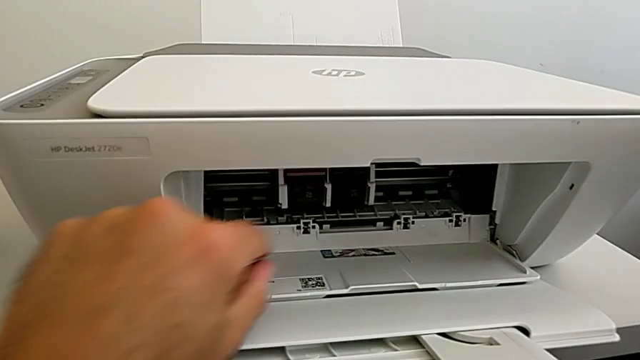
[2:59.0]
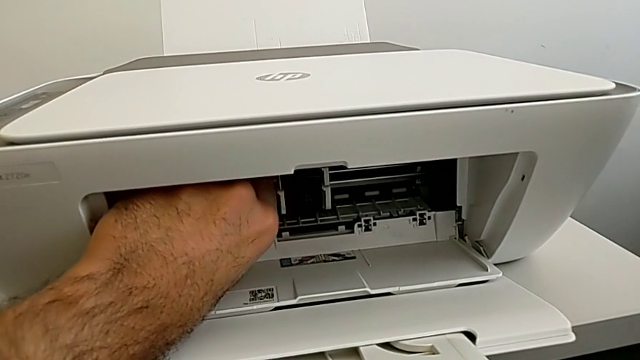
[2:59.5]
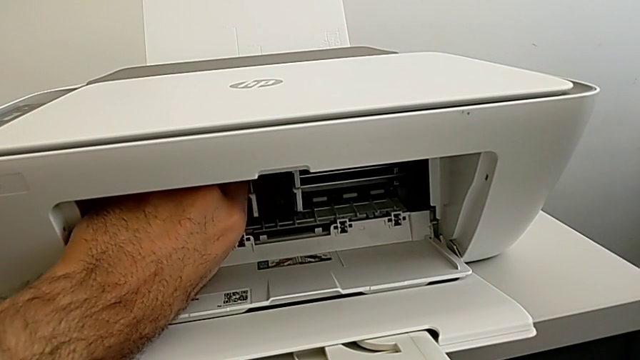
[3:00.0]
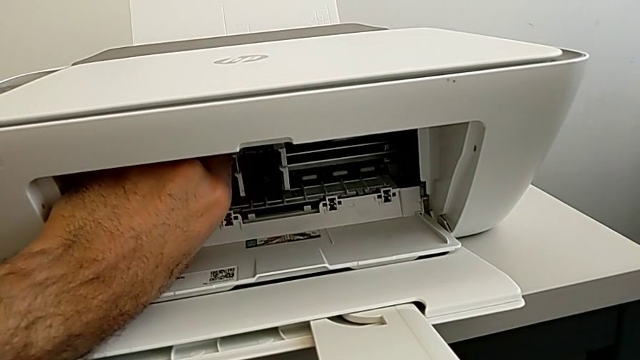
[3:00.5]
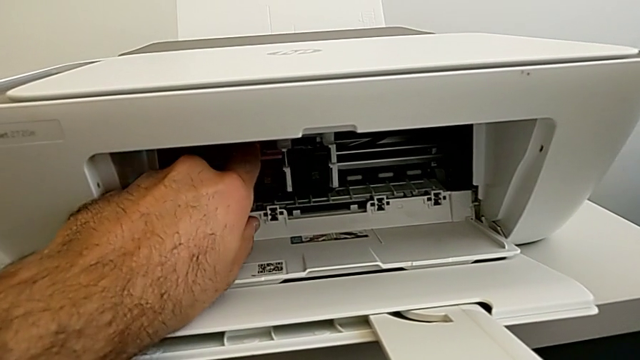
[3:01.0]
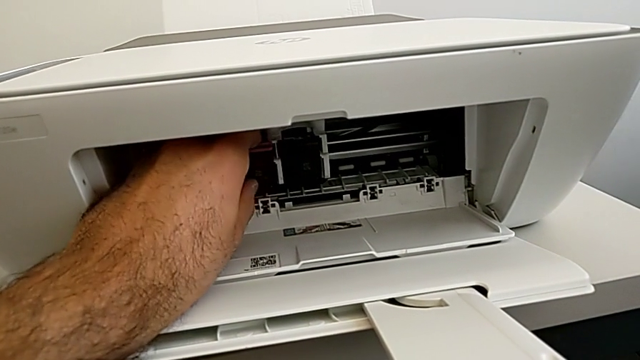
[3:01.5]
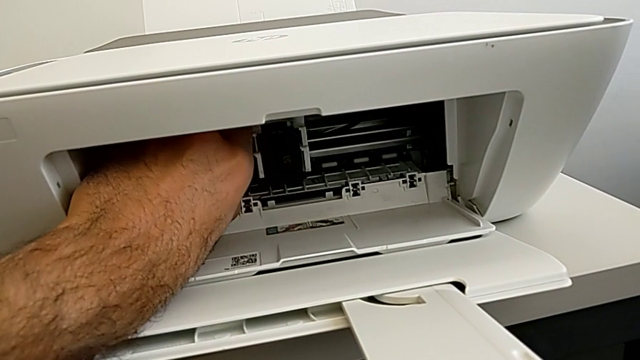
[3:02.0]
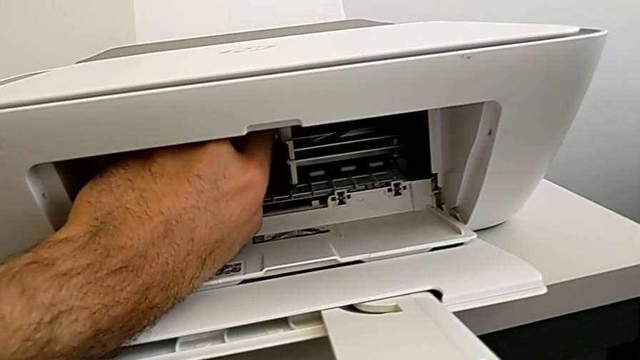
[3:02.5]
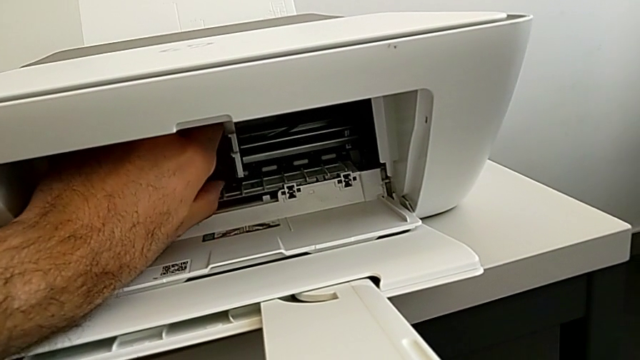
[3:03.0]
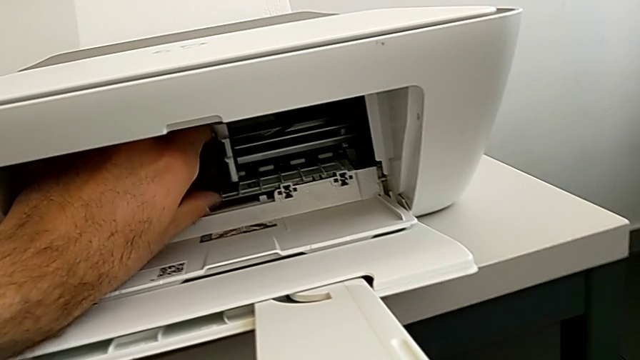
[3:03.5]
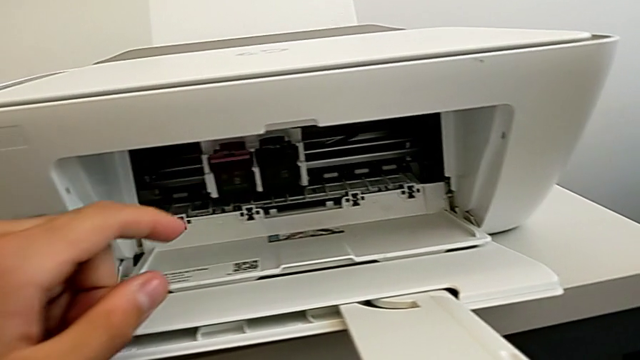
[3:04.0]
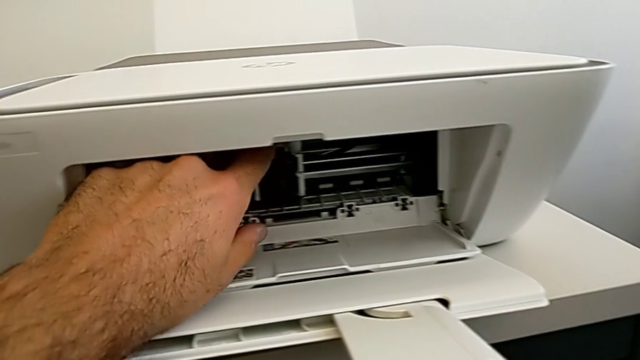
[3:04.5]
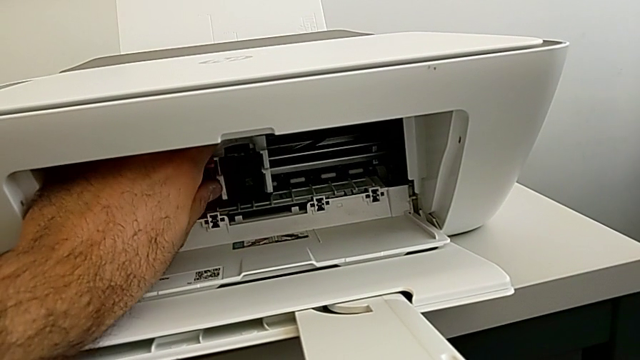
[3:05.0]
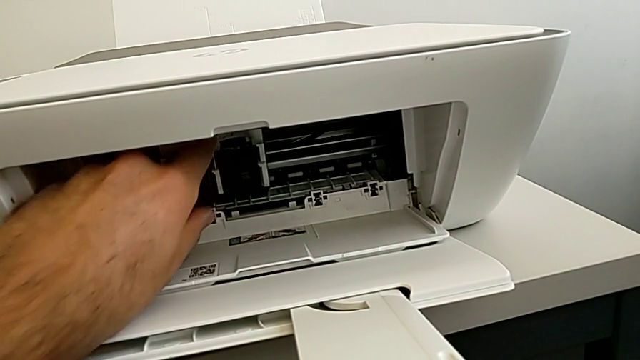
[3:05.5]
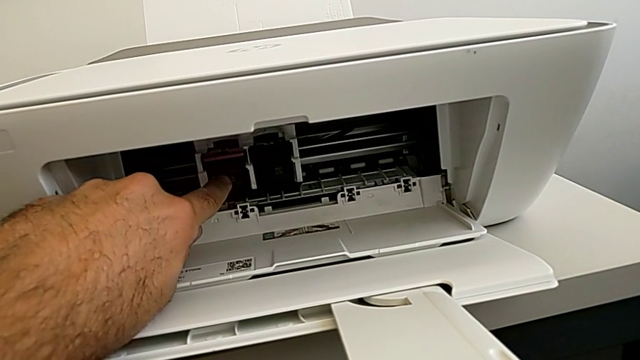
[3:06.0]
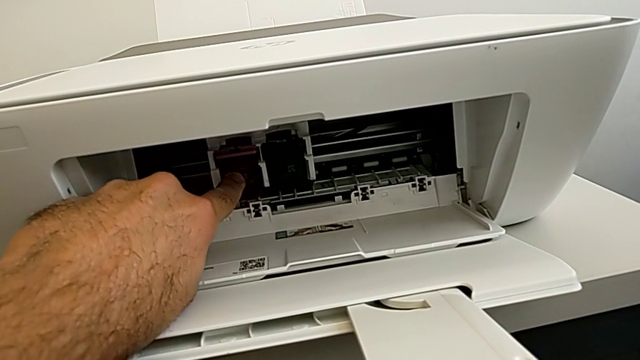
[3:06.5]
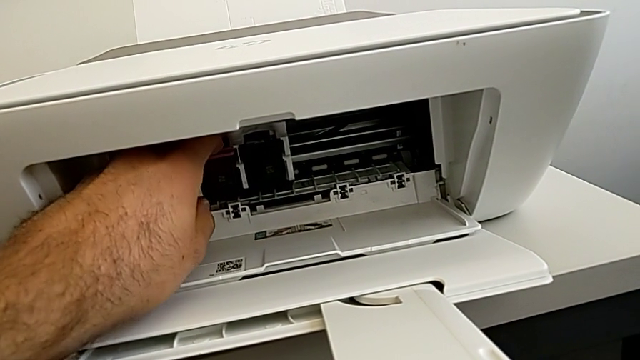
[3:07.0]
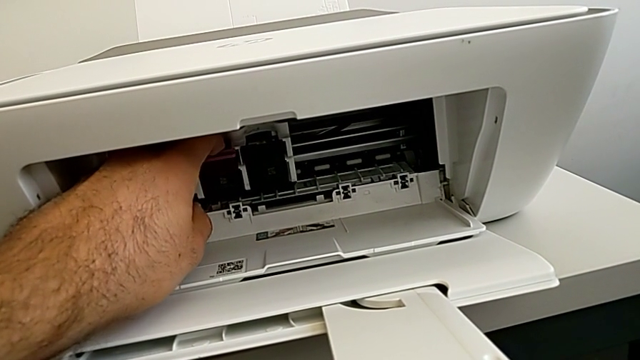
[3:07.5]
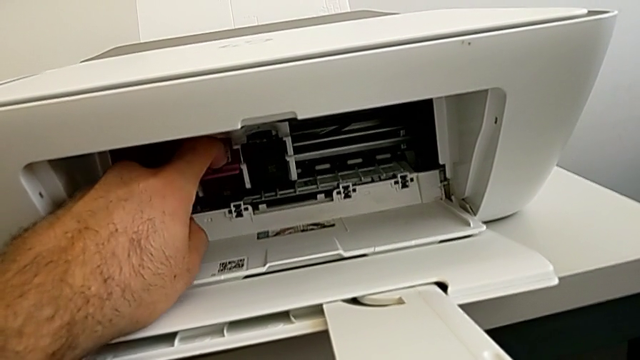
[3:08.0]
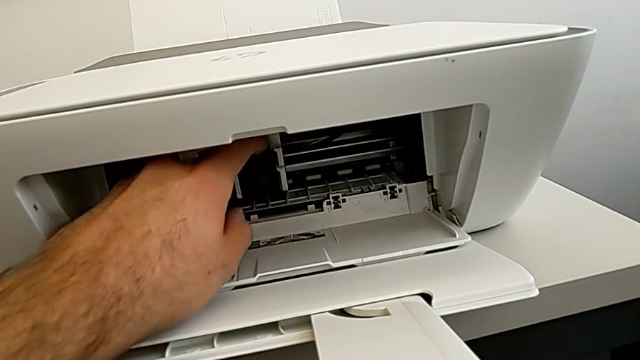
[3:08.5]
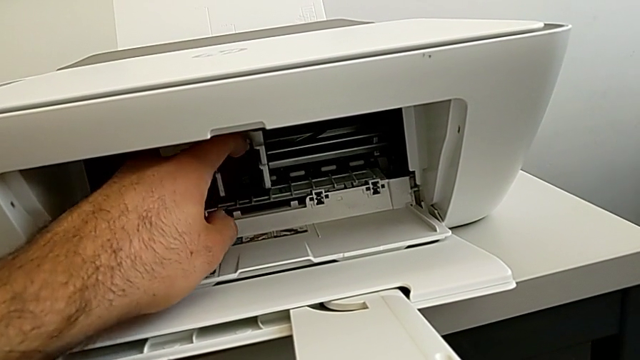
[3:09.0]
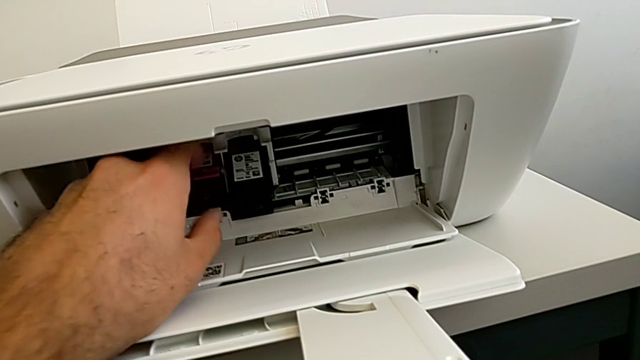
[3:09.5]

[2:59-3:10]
The camera wearer is exchanging both ink cartridges of the printer. They wrongly grab the ink cartridge twice and push it. They push the ink cartridge.

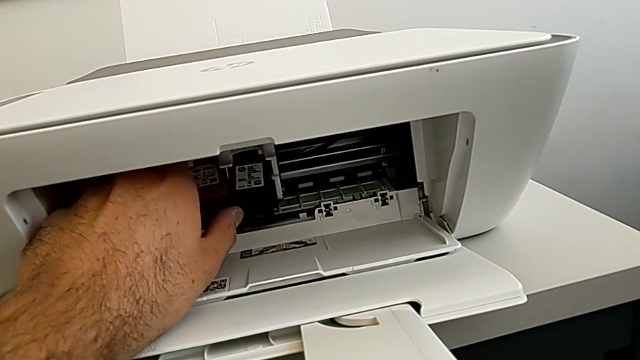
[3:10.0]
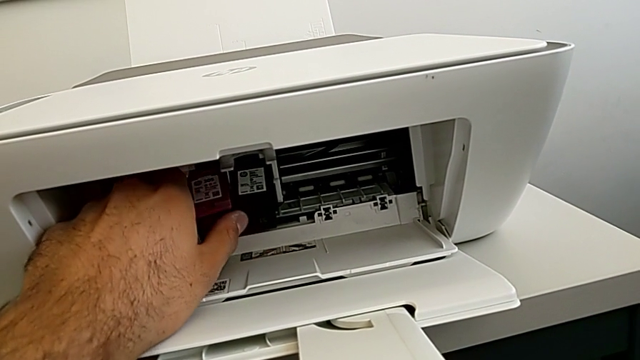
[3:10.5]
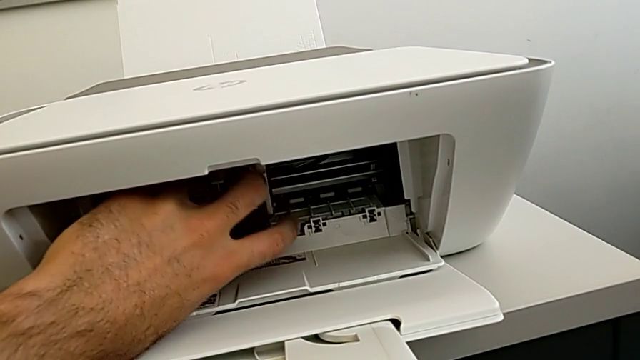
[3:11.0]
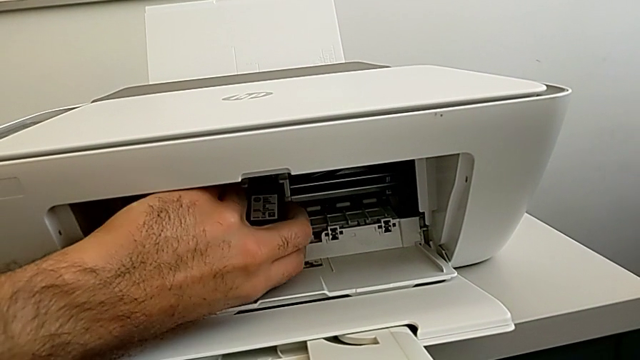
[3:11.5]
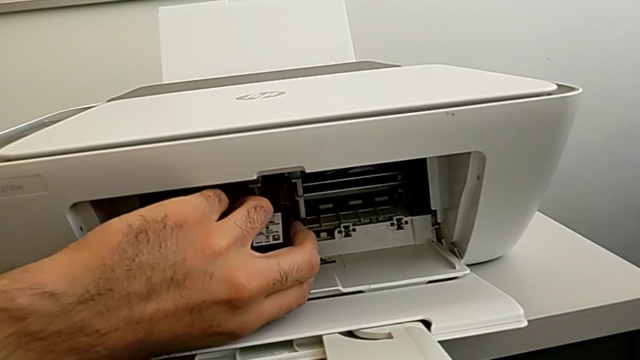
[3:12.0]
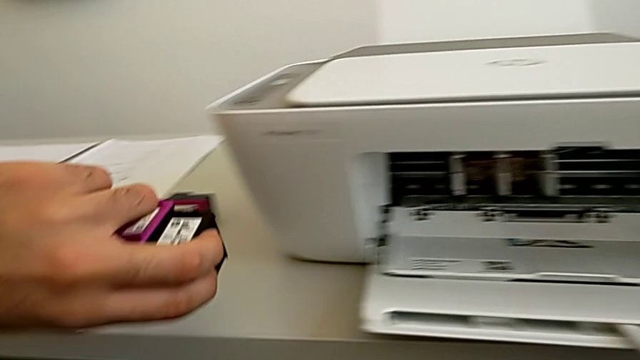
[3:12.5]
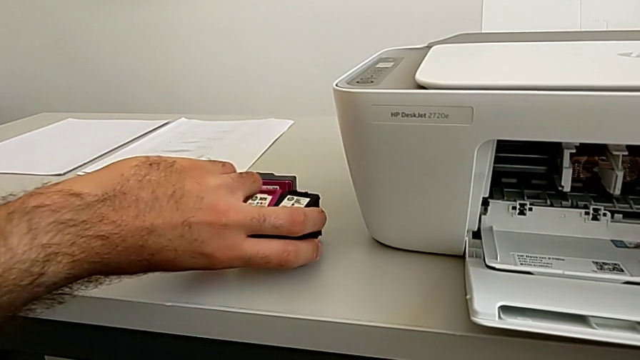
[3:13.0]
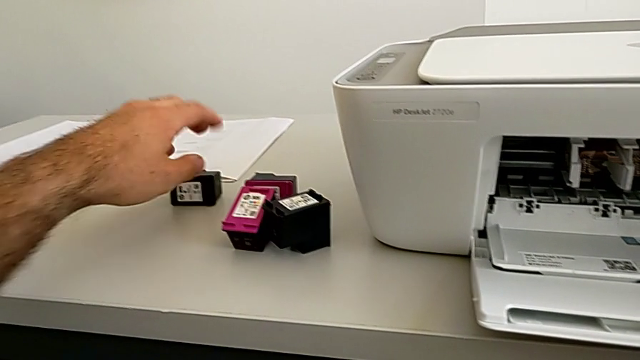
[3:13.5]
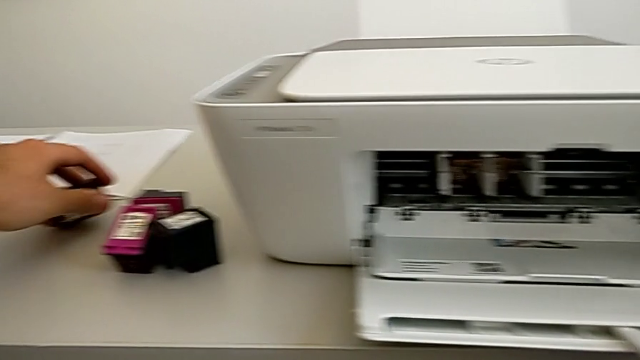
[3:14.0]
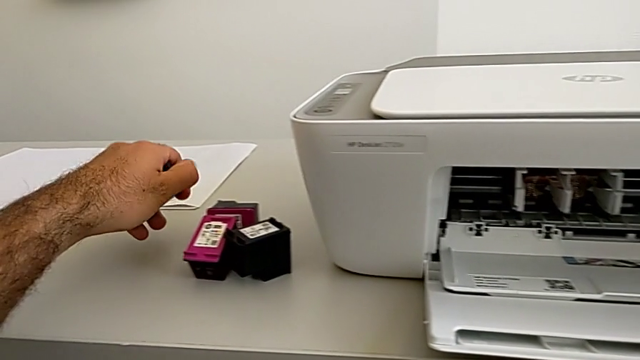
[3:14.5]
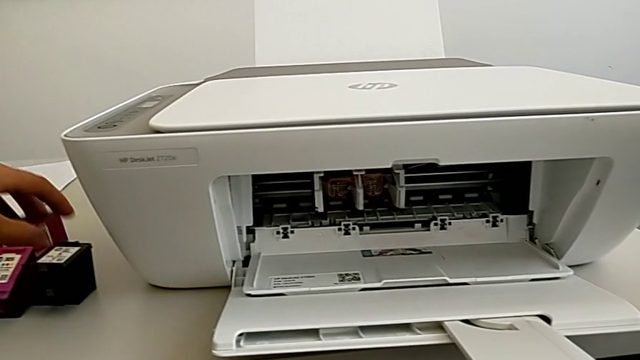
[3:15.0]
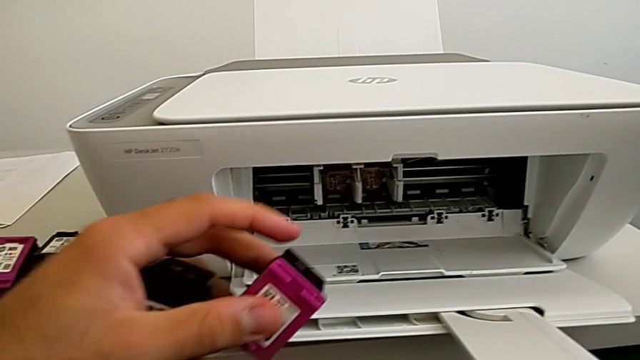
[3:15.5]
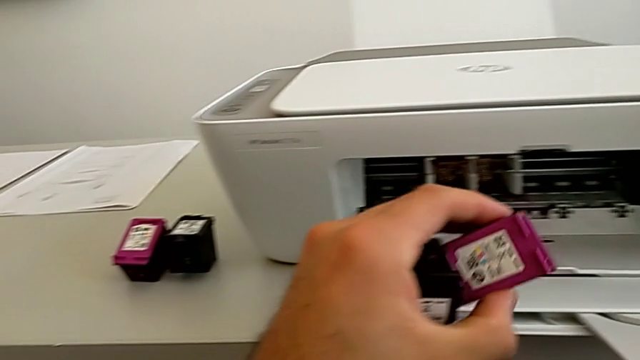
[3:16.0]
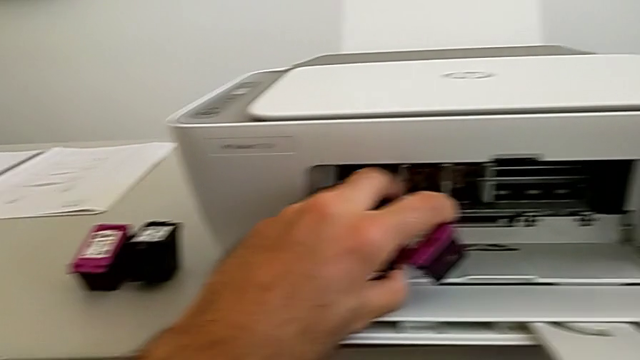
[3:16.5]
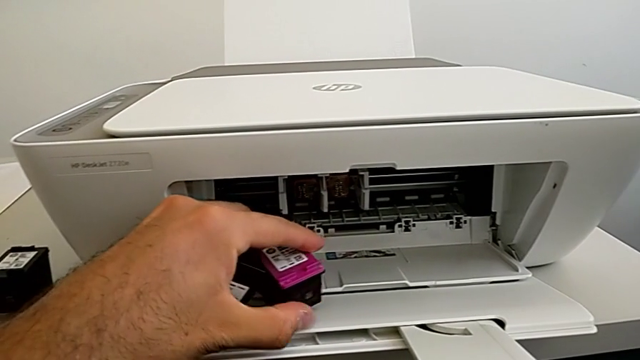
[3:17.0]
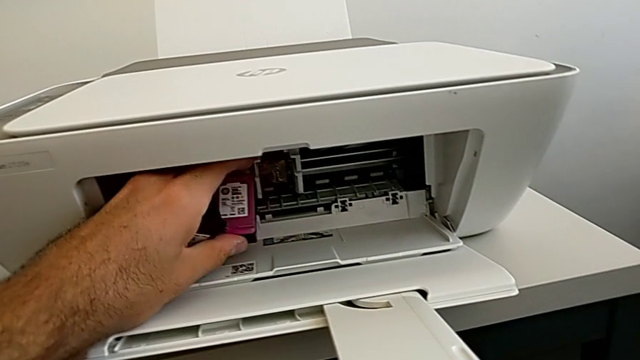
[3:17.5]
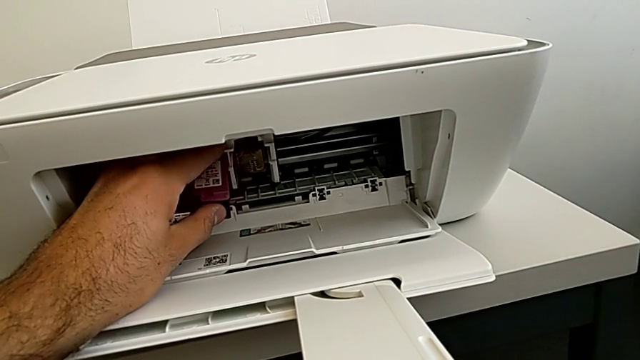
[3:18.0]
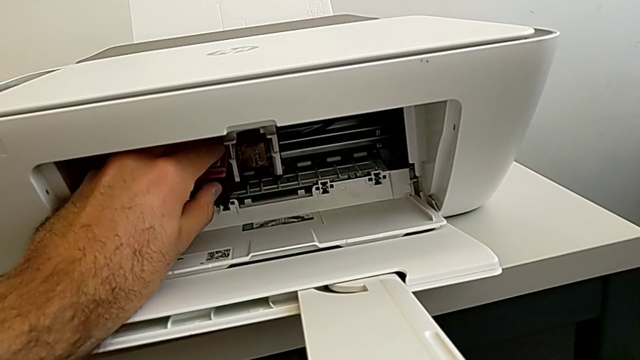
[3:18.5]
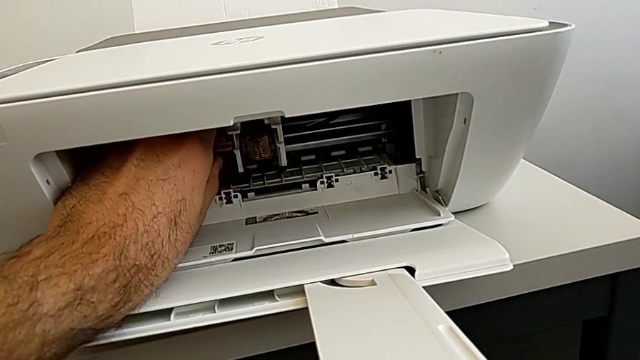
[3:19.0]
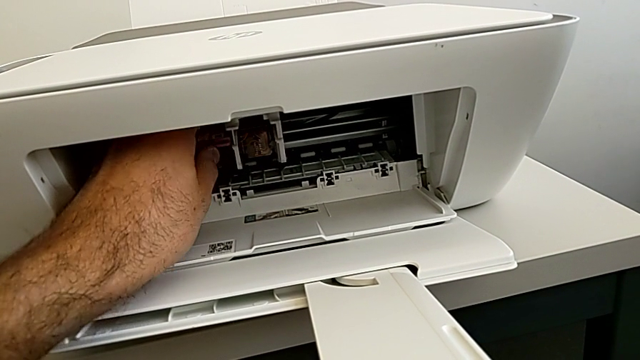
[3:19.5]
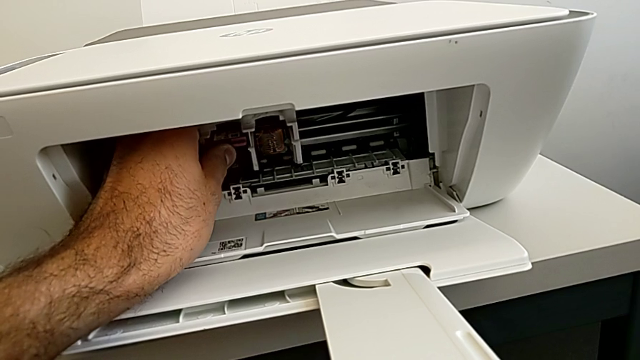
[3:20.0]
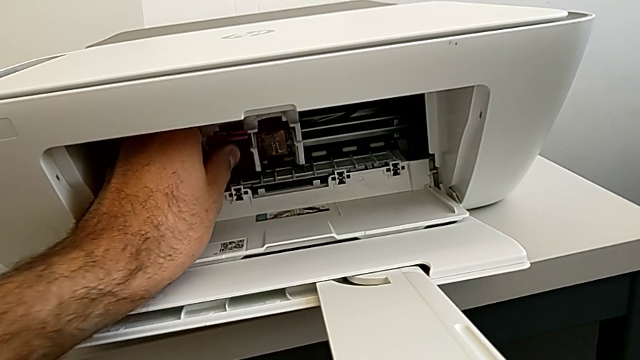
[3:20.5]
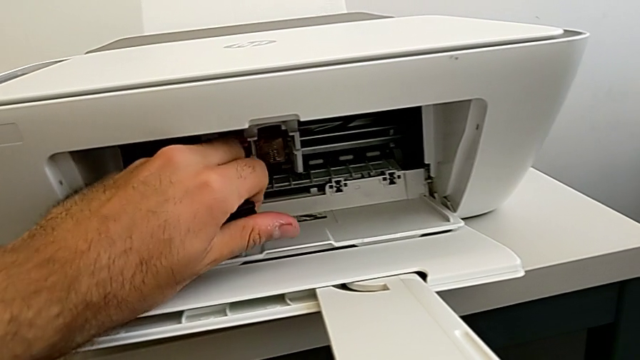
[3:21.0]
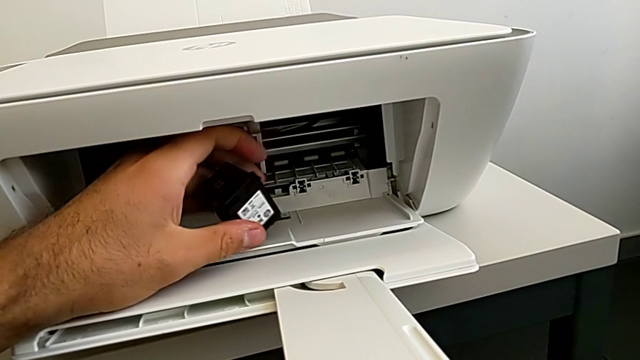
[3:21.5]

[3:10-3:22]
The camera wearer is exchanging both ink cartridges of the printer. They grab the ink cartridge, place it, grab the new ink cartridge and begin to insert it.
